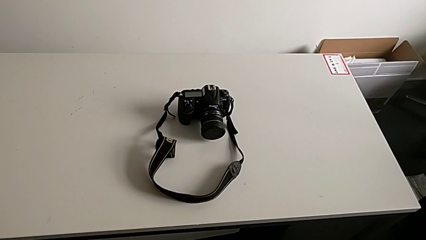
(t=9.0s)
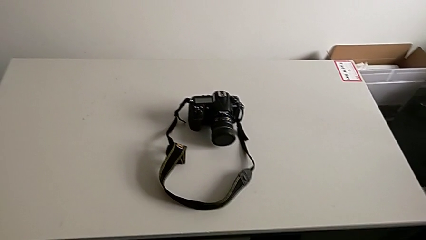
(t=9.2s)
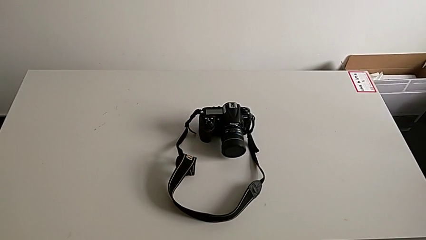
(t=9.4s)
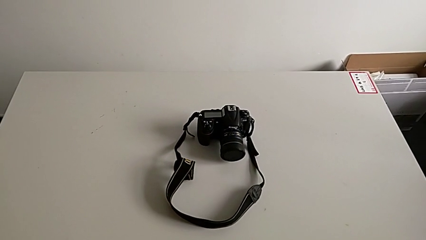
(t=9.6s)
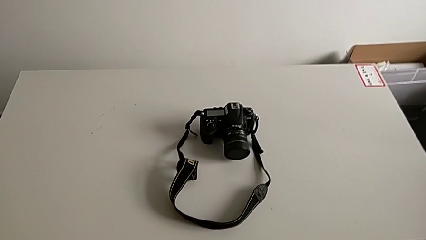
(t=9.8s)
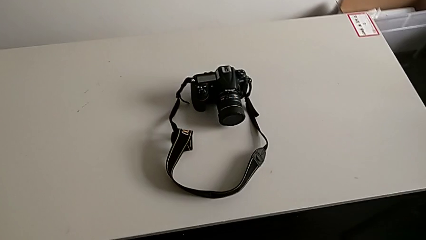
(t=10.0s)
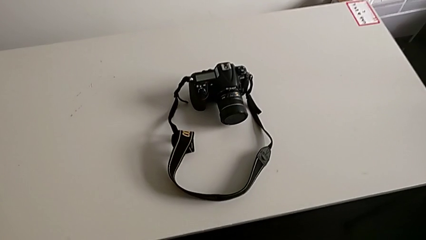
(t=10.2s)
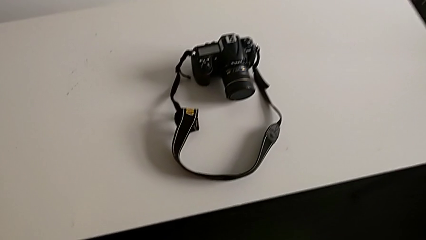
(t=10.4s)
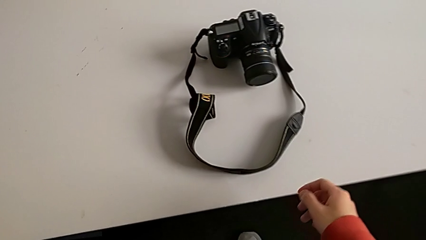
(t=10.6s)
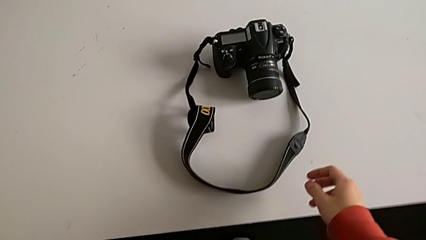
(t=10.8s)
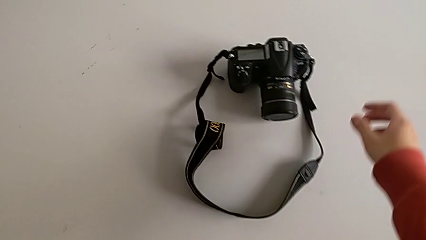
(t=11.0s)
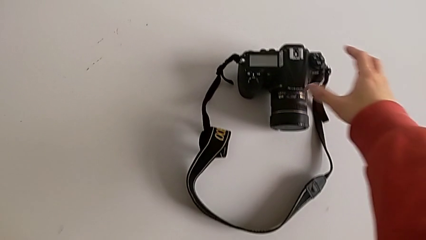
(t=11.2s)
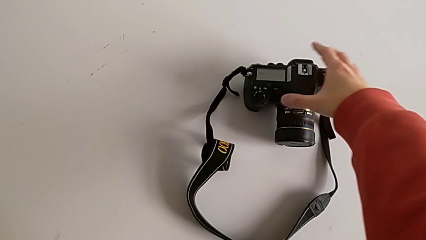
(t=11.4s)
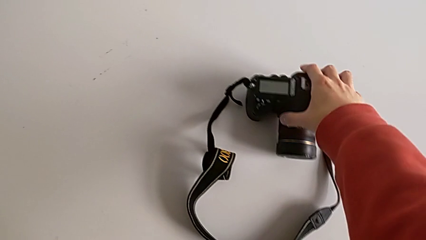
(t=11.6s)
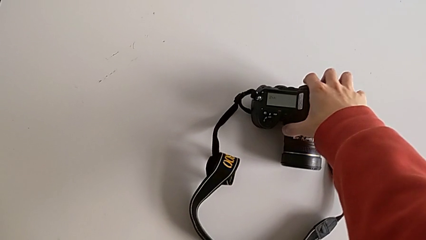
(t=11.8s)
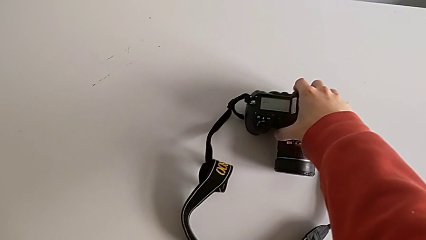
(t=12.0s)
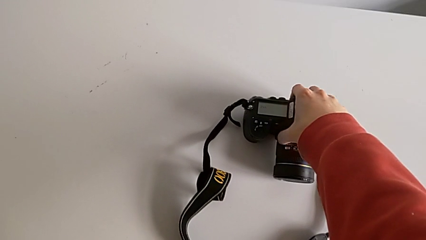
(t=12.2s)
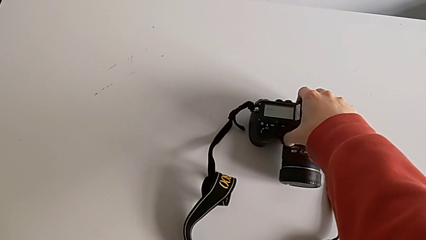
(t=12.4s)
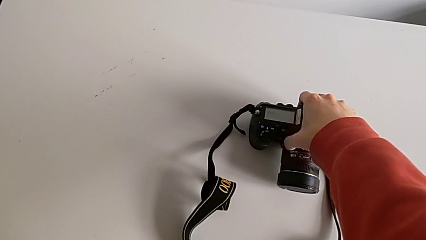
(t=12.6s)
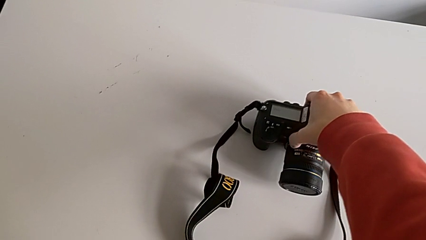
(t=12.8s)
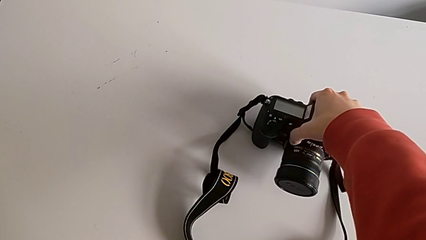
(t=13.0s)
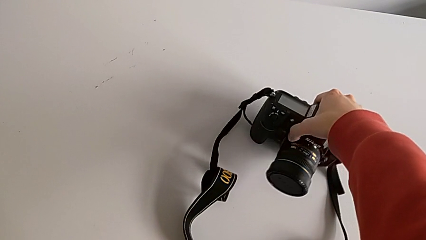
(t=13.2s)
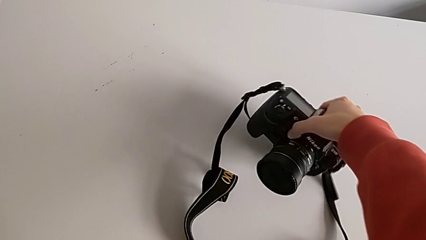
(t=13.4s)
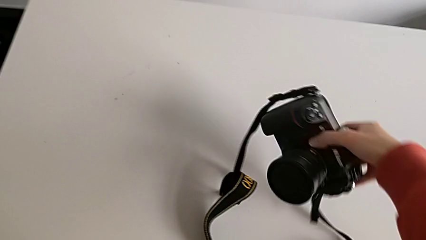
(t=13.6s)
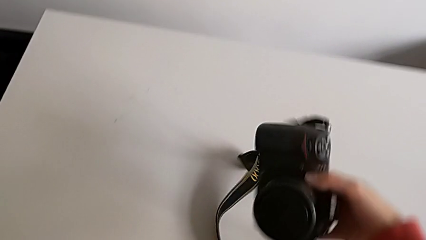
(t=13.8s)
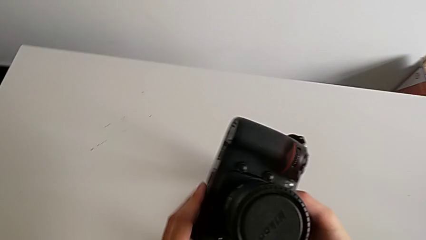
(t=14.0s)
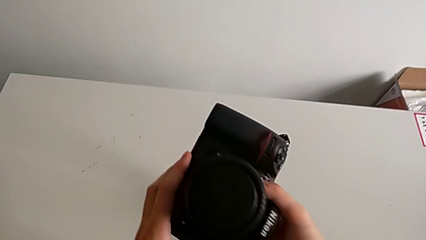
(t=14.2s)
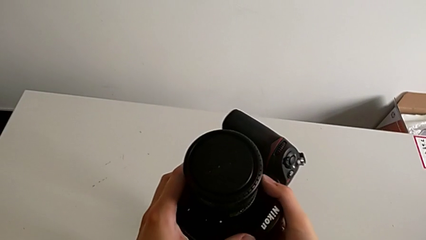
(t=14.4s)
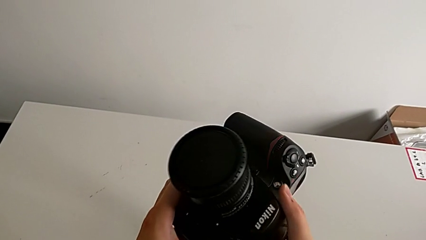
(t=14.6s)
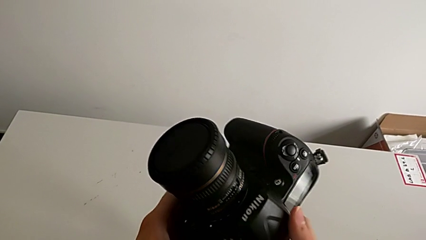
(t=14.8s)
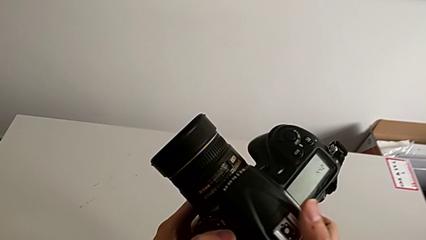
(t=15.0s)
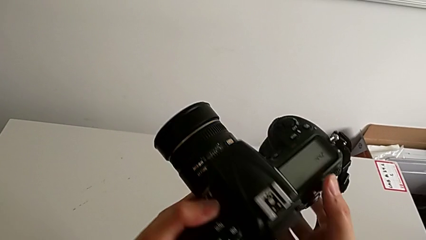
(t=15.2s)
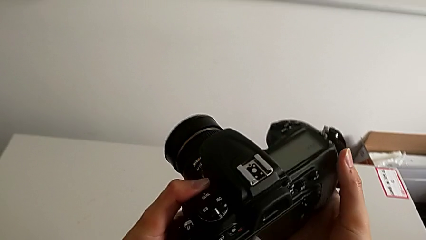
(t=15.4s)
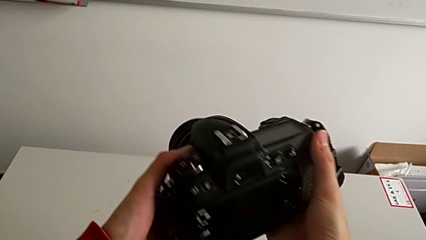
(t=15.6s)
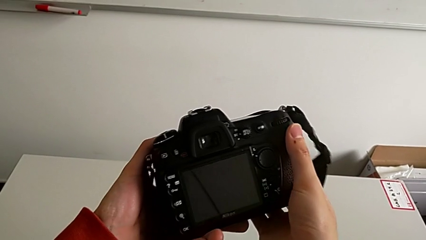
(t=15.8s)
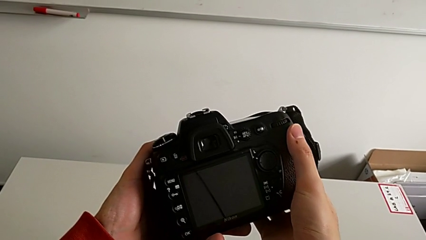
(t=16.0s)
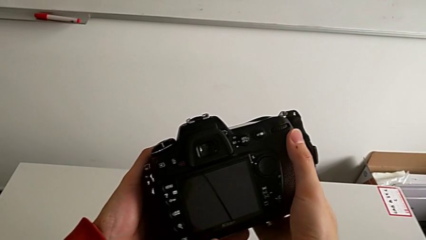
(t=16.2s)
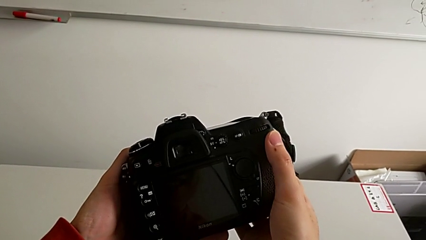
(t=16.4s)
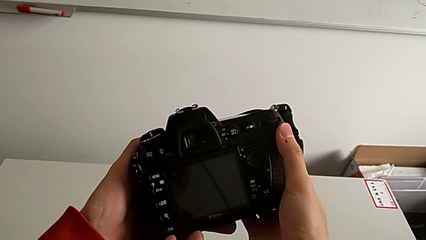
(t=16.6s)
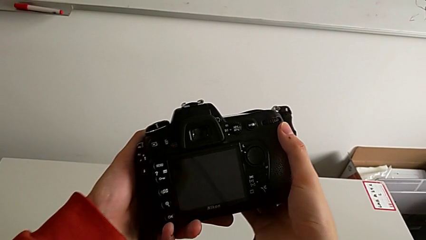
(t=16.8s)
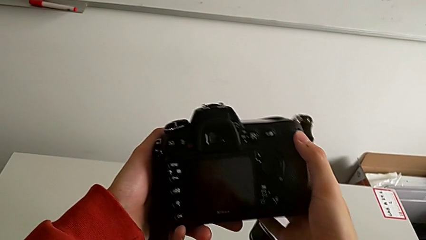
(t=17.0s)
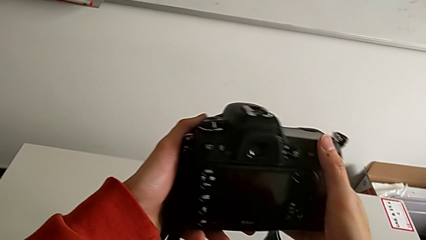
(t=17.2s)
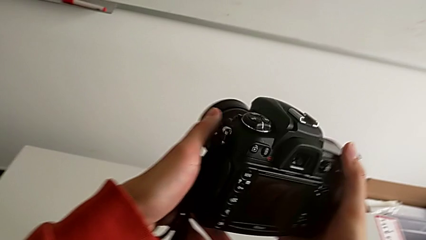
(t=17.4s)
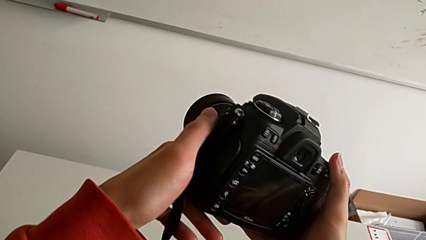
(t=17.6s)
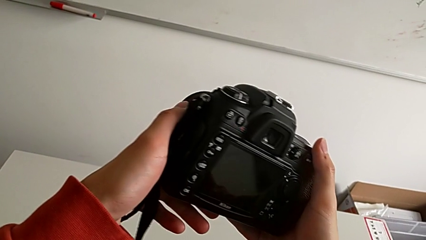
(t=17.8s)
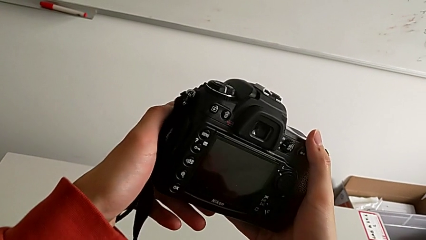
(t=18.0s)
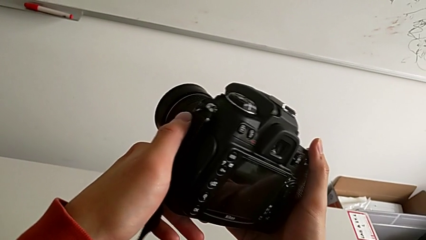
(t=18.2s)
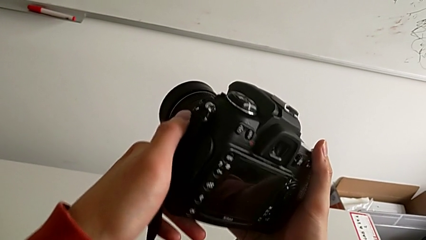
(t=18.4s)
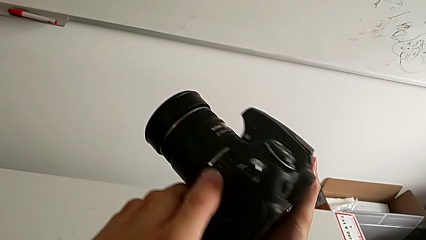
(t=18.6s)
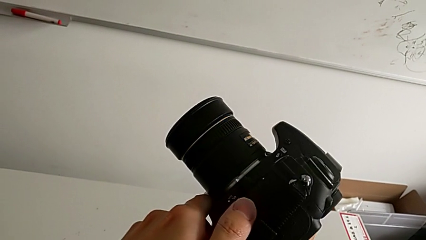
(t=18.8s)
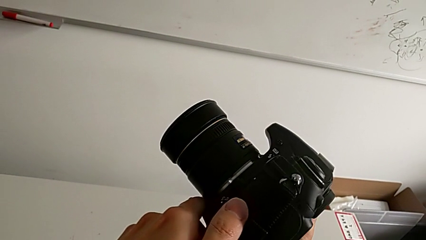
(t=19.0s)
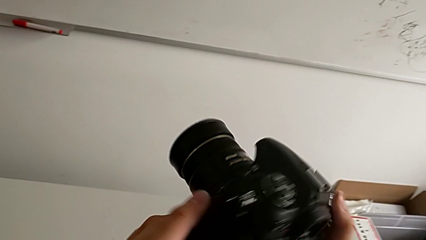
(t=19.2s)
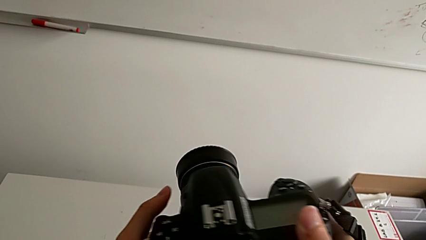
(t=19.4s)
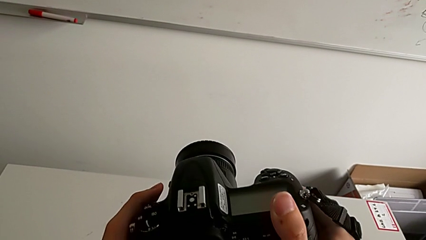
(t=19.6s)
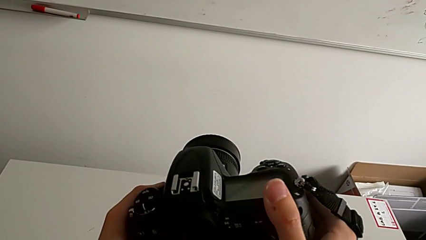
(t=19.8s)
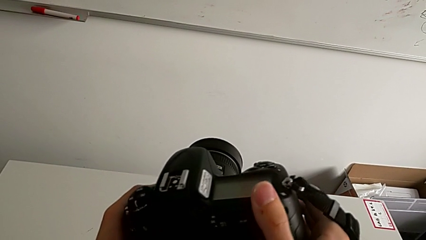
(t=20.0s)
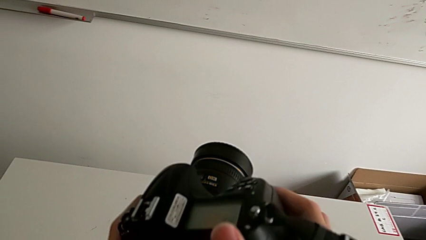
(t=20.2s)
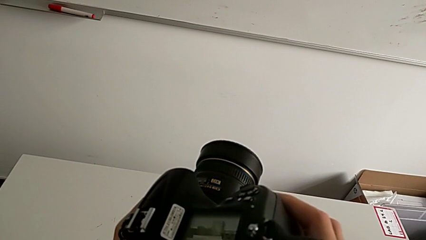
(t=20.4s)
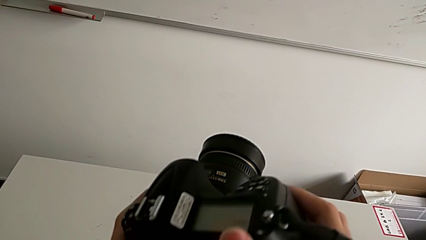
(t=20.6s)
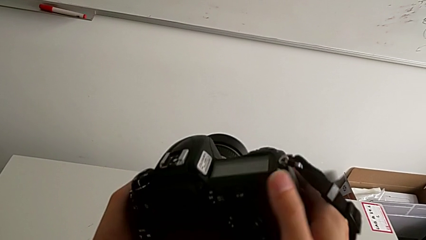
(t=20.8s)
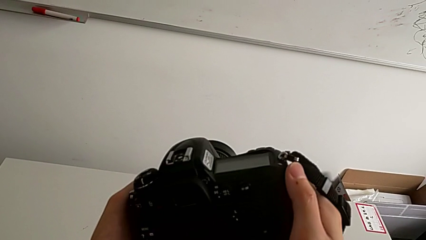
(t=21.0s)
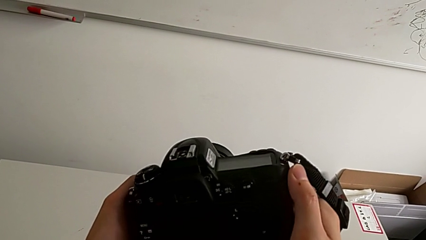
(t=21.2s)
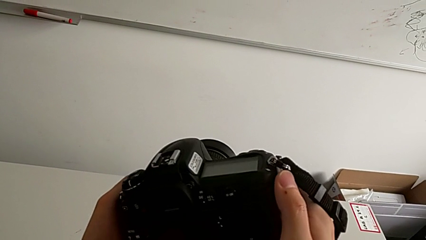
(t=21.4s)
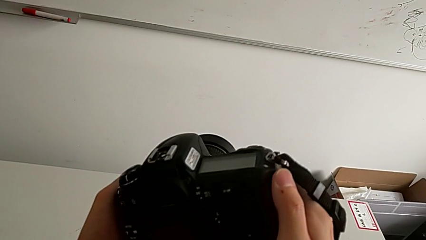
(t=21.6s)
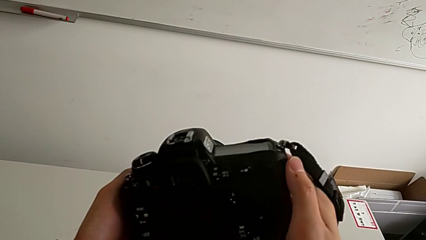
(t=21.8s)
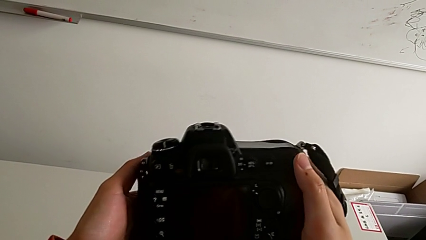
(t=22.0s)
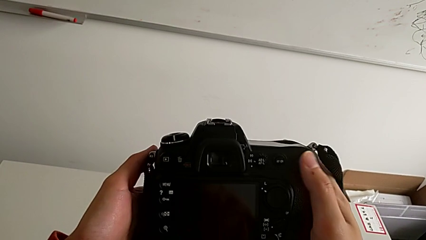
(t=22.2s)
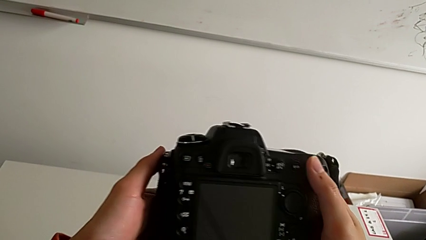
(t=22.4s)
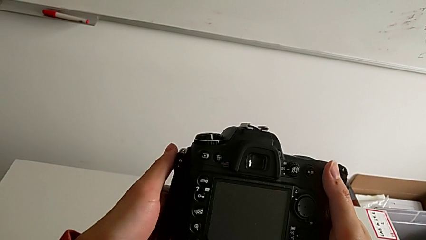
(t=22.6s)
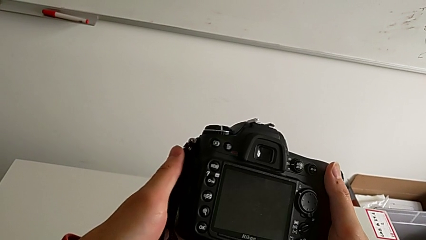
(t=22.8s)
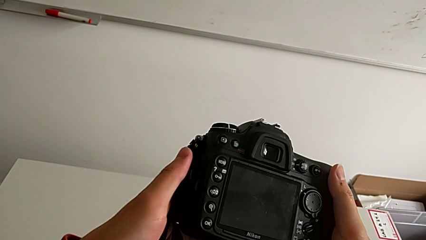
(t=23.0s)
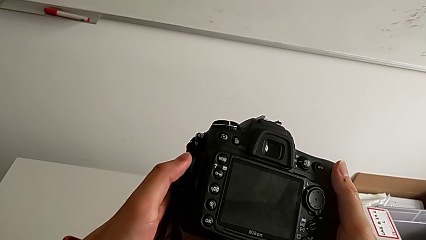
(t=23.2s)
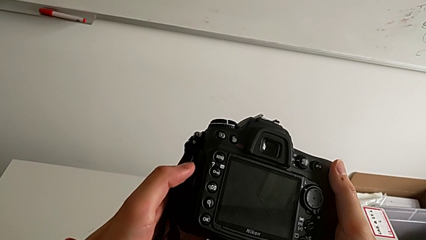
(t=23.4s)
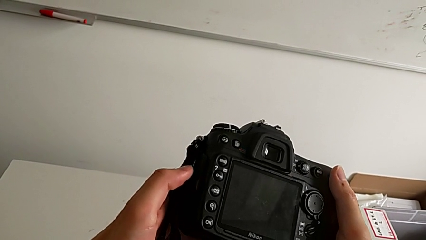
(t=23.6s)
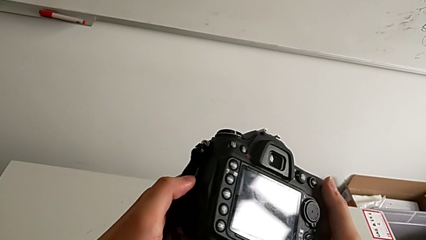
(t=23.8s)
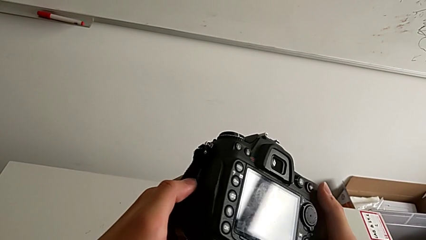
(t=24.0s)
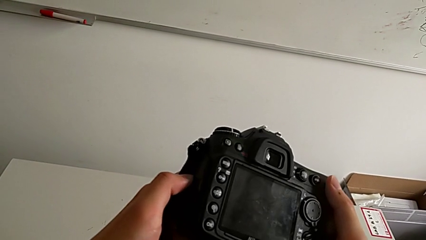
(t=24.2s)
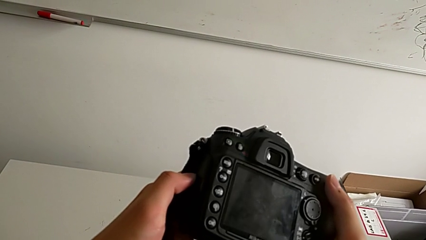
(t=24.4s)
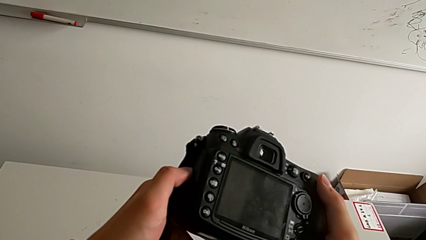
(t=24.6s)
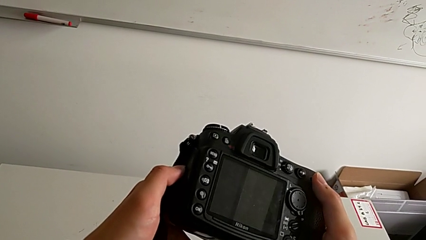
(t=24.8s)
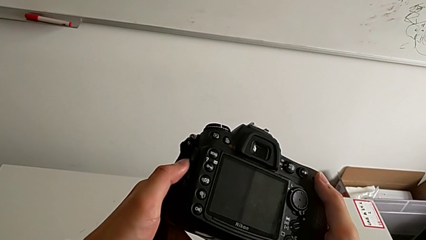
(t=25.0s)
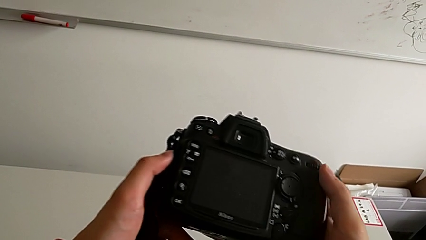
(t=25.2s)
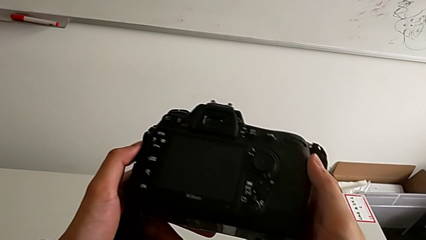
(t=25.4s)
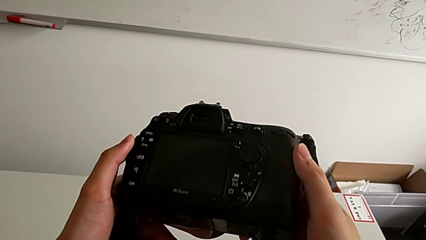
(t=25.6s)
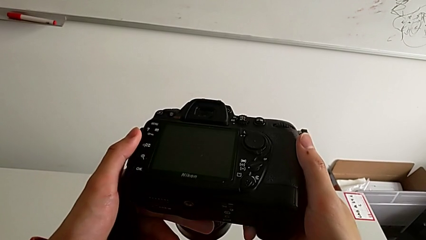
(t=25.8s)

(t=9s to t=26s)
The camera wearer is detaching the lens of the camera. They grab the DSLR, lift it, flip it, turn it, hold it and inspect it.
